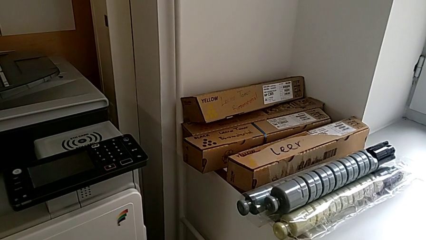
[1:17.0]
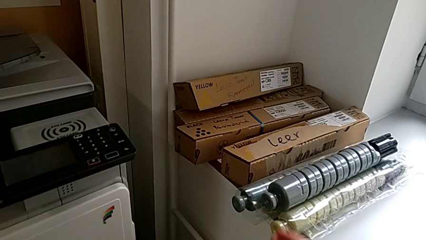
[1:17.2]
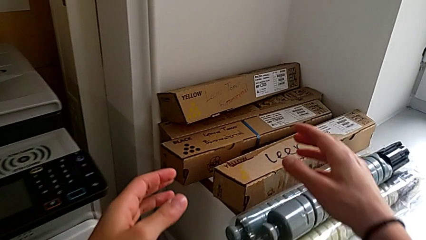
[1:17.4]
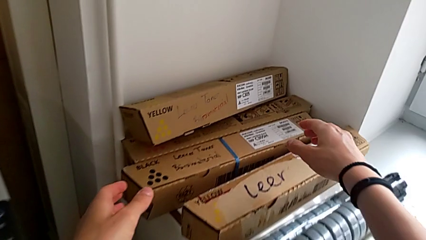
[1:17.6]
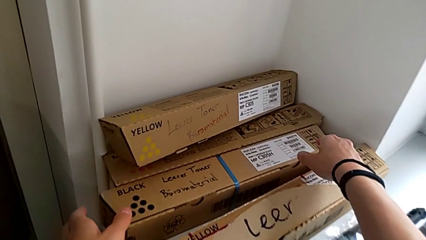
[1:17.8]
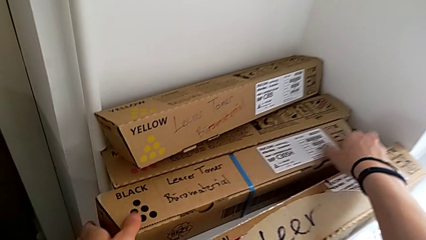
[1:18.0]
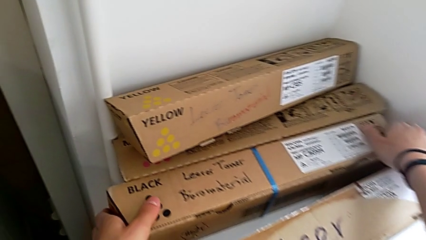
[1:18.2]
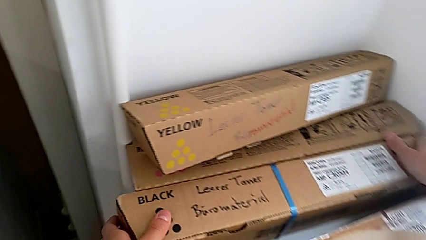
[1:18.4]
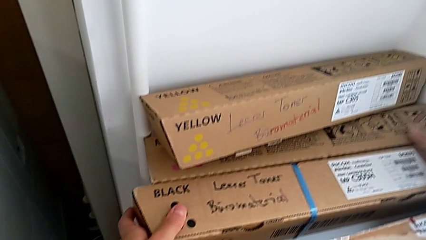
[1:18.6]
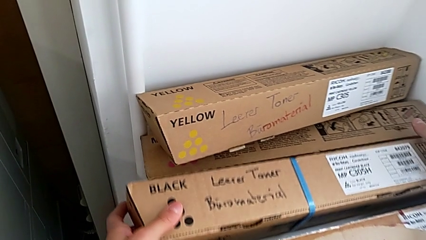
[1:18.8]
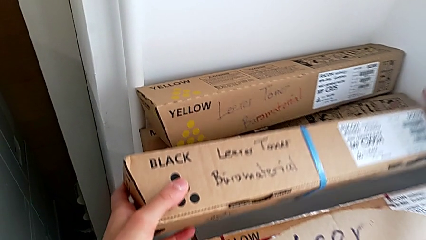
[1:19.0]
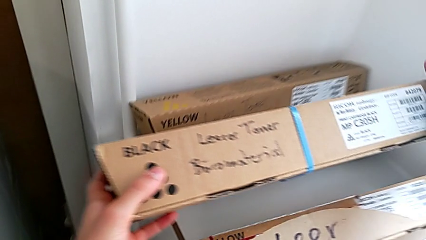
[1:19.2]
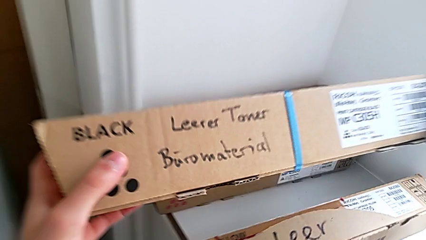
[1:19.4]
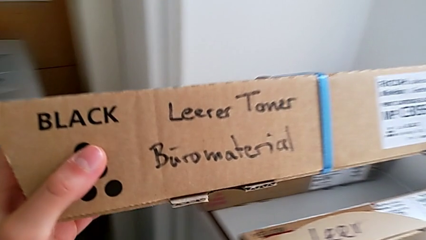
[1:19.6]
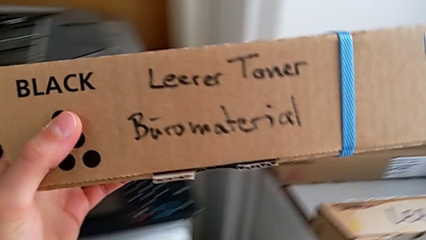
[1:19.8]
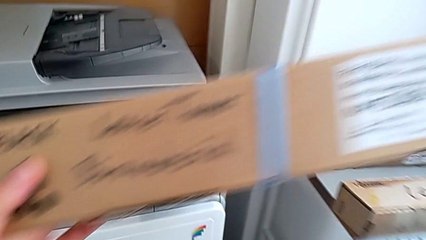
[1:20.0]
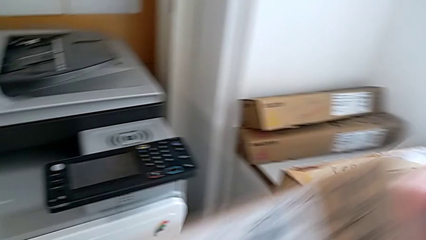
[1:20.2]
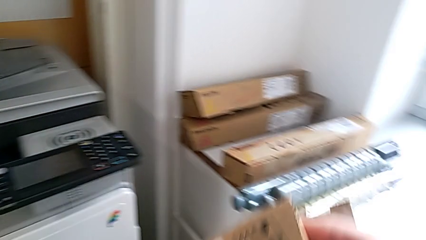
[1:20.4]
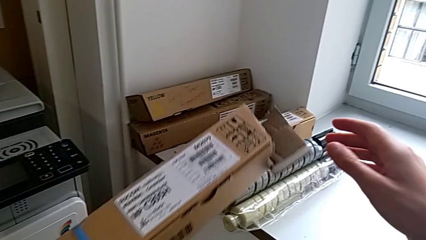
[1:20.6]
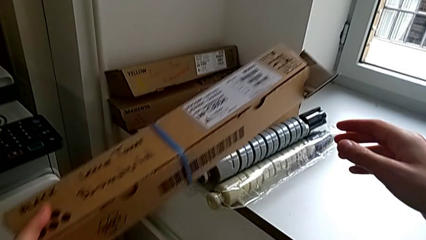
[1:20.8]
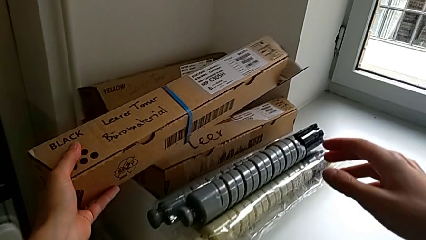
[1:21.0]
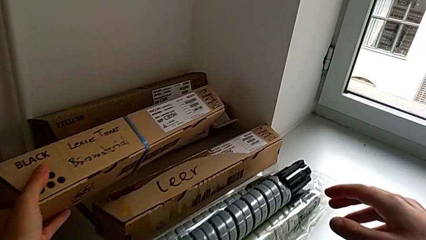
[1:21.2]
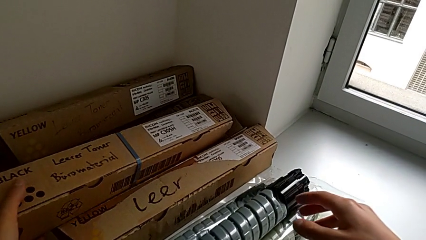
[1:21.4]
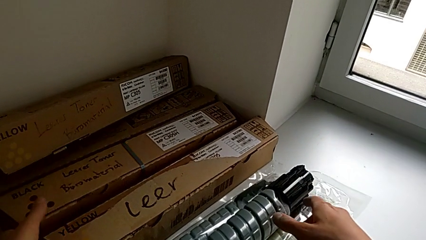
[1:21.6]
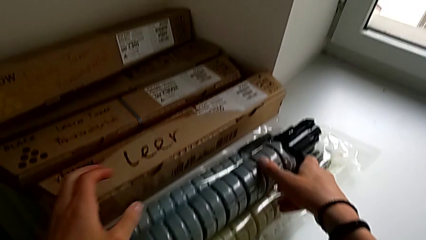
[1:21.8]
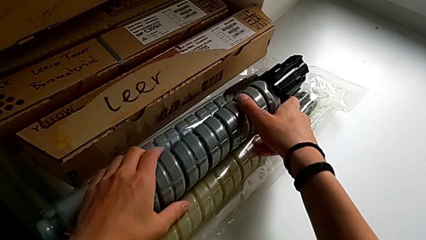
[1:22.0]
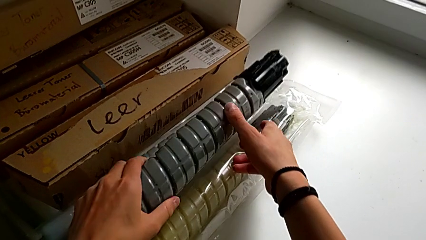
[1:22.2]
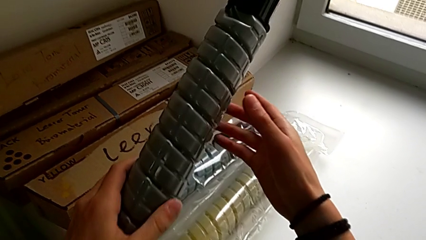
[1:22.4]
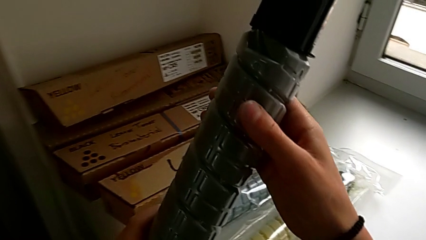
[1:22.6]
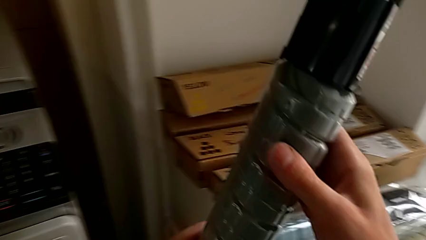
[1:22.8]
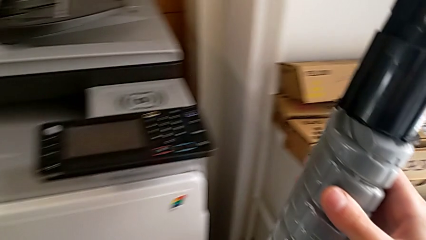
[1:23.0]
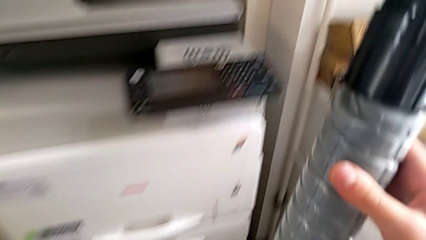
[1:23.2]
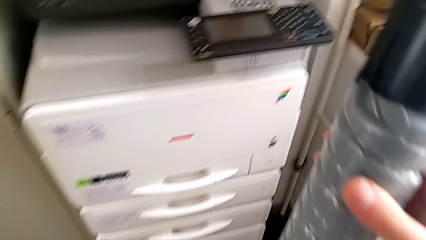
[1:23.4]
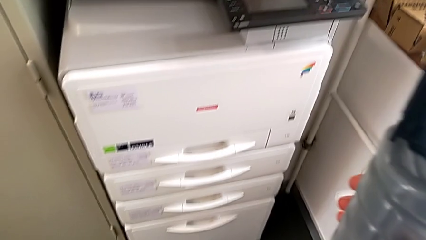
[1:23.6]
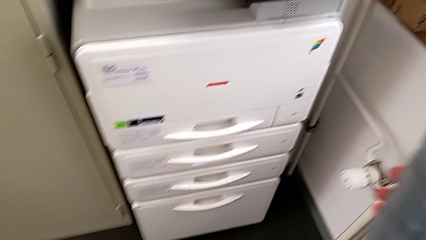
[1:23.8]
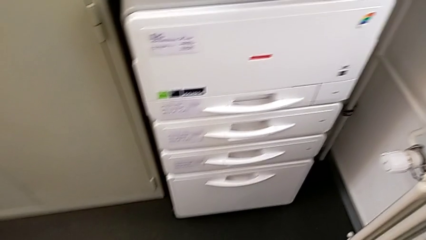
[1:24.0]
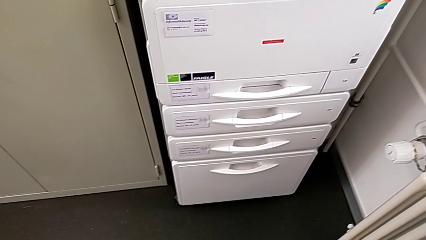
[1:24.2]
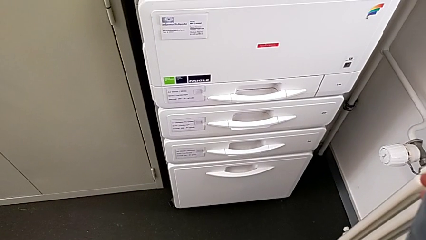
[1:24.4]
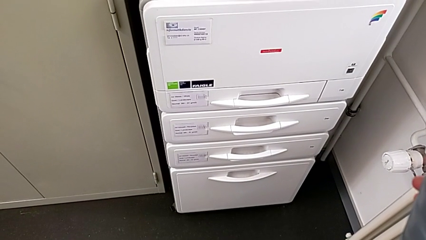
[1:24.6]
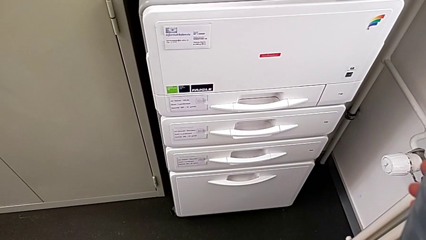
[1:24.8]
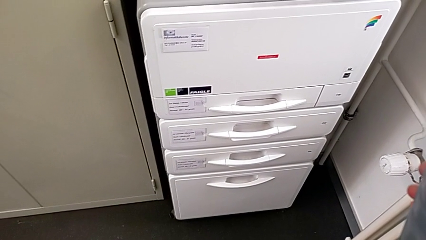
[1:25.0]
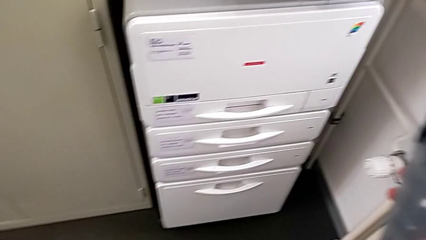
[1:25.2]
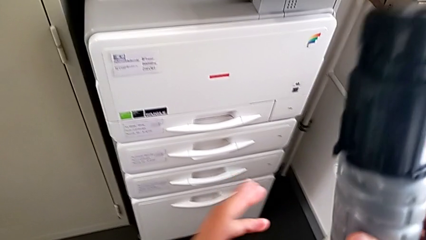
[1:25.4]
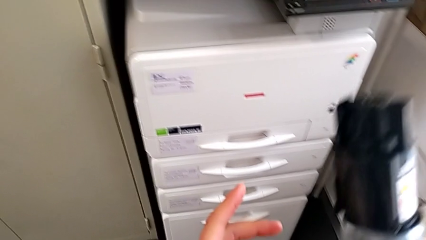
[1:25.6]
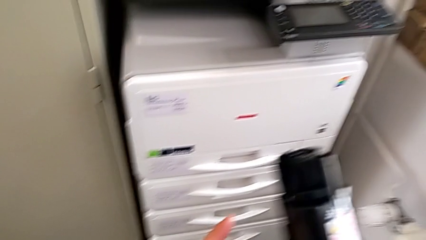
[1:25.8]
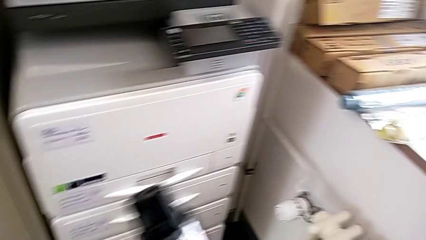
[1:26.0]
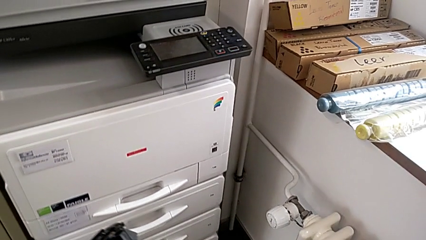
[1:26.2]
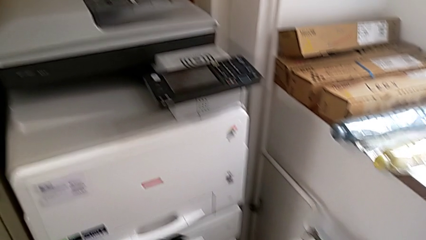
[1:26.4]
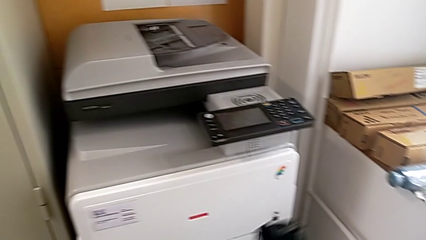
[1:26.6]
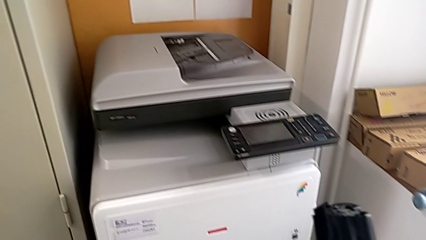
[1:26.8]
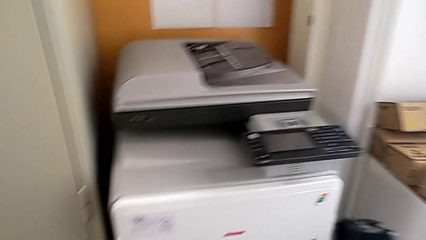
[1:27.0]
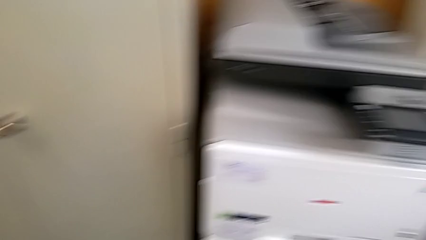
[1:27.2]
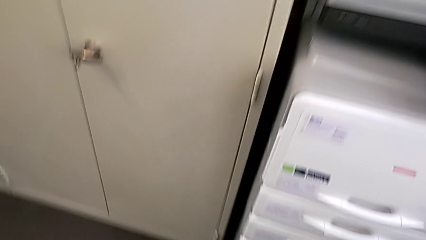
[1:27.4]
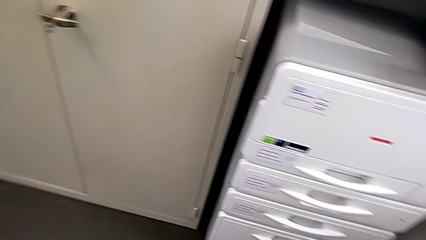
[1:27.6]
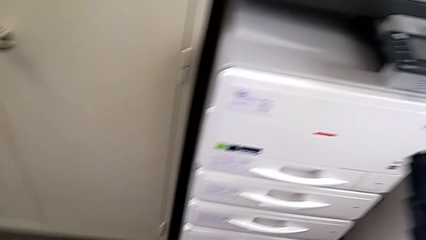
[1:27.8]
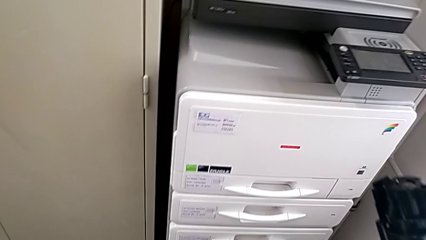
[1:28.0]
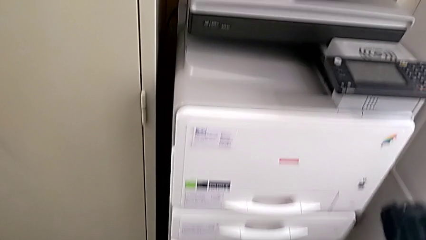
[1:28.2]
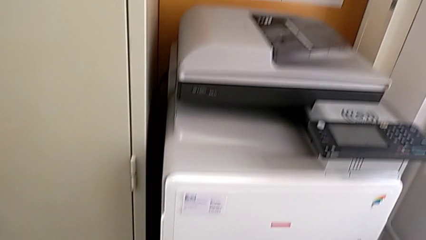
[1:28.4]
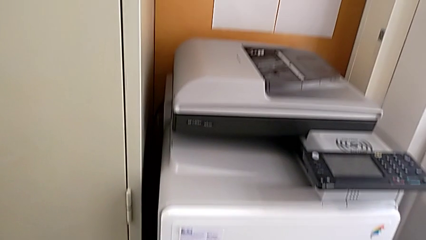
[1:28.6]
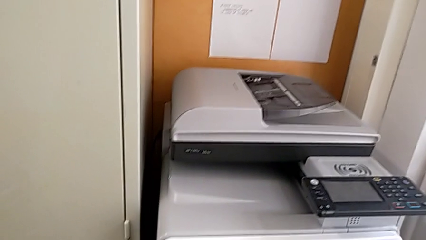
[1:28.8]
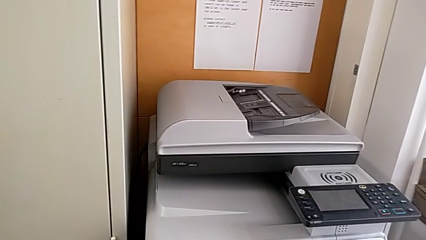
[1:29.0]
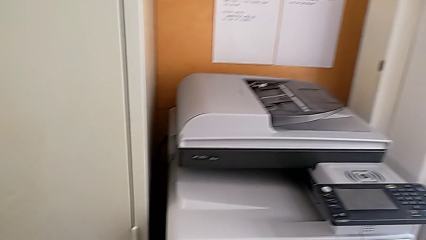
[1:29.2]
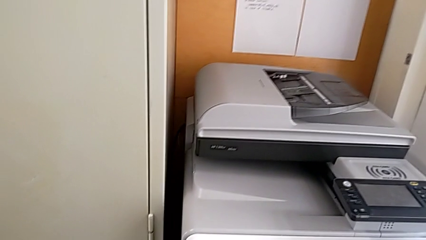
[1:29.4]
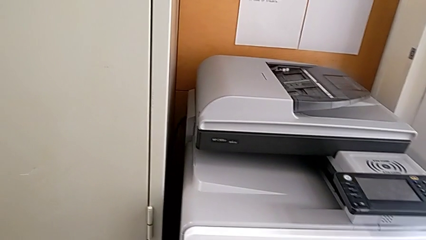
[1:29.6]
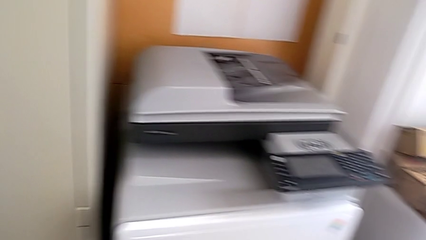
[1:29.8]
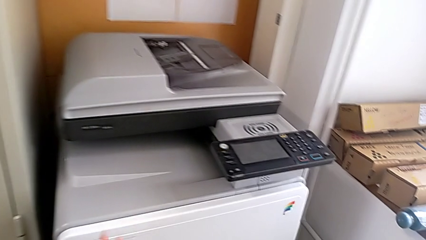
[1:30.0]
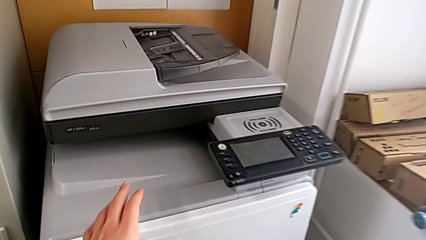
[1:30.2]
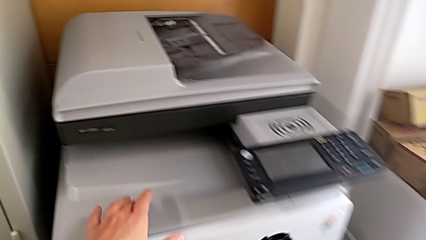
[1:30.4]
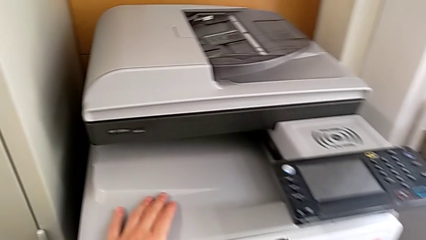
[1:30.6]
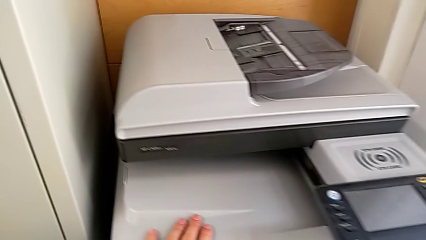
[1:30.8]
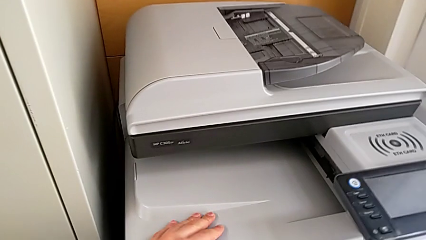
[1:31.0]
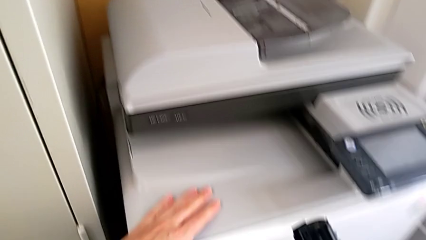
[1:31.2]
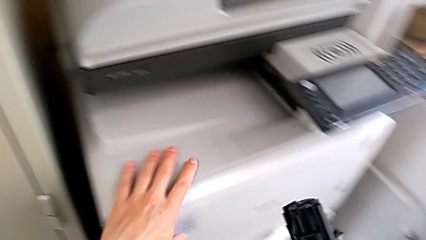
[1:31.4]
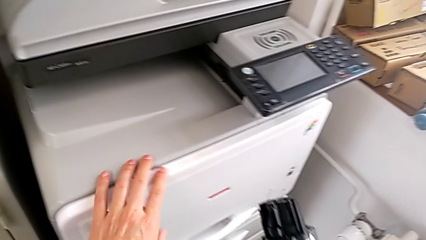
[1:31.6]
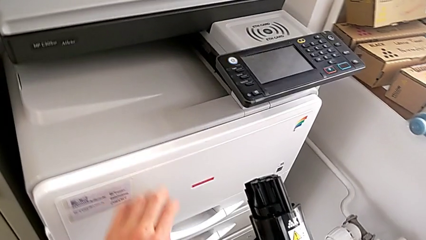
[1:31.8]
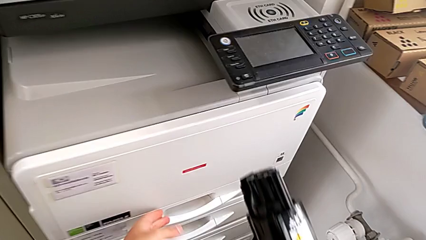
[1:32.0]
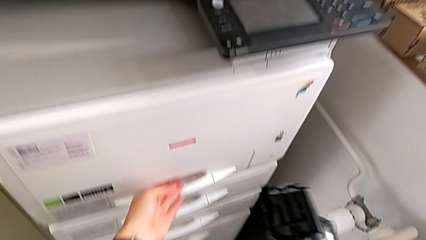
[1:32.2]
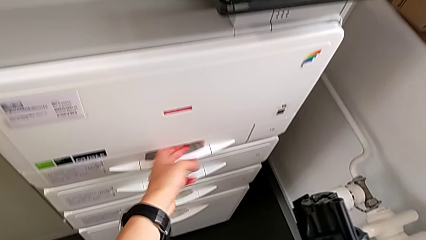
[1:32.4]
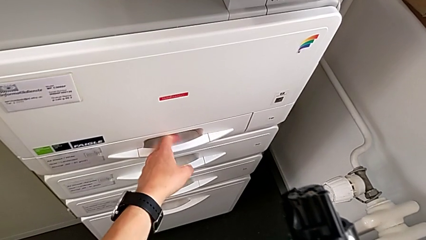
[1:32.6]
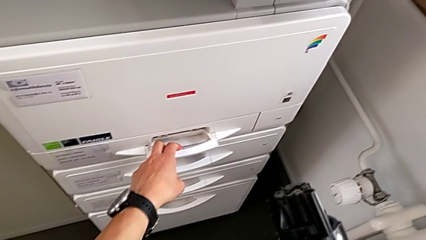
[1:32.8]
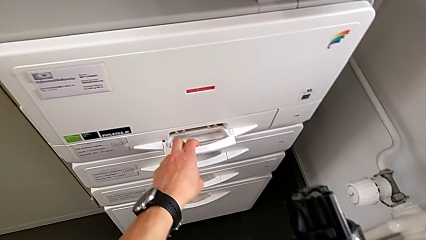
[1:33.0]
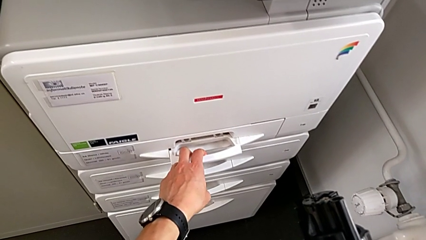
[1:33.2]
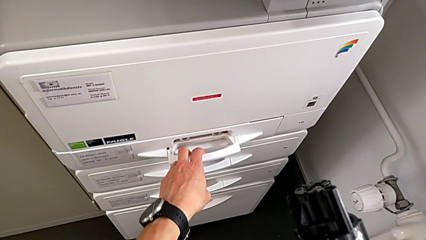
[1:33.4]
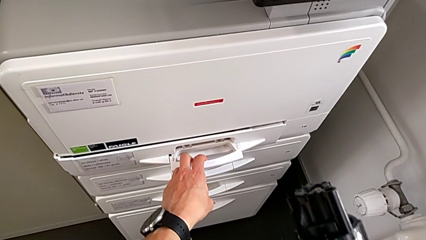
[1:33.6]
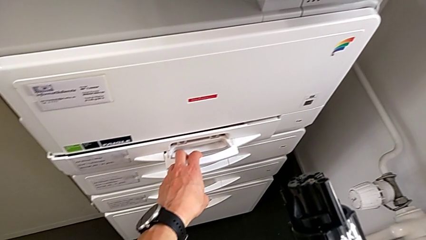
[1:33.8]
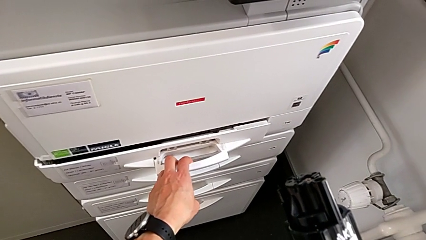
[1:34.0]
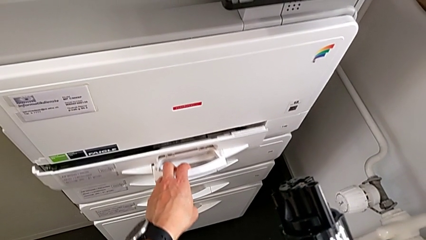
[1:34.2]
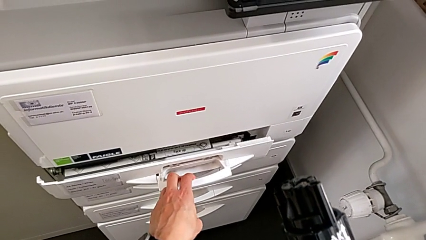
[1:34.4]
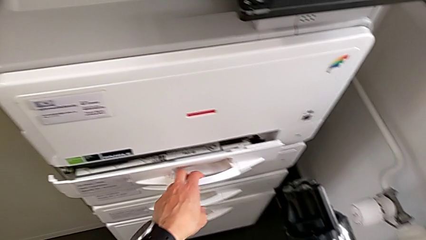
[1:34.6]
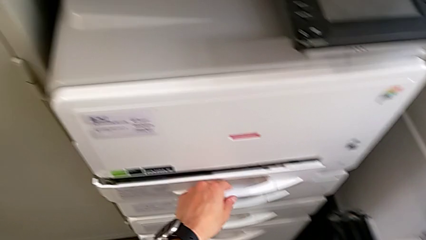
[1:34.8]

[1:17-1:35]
The camera wearer is exchanging the black ink cartridge. They wrongly grab the wrong black ink box, place it, grab the black ink cartridge, touch the printer, wrongly open the wrong paper tray, grabbing the handle of the wrong compartment, and close it.
